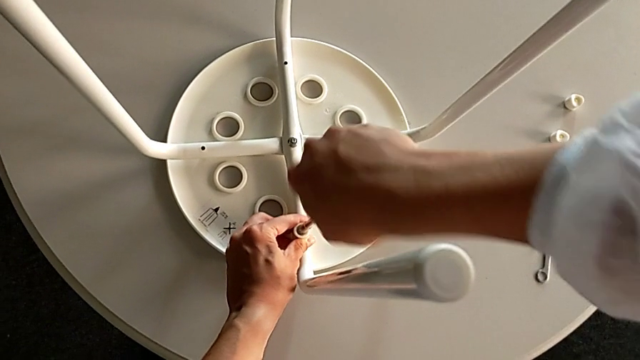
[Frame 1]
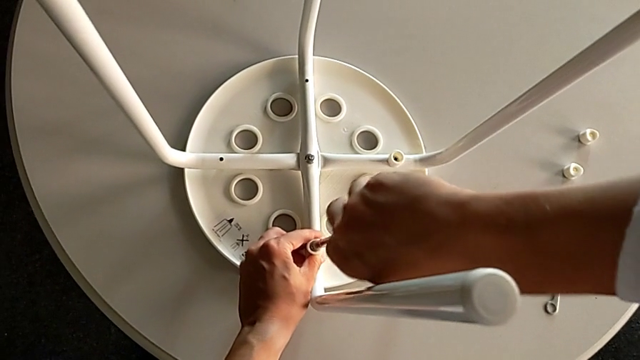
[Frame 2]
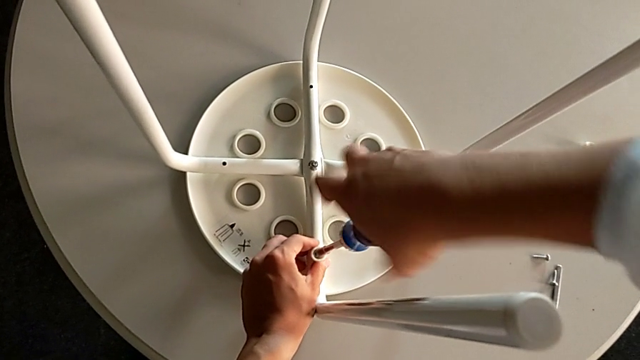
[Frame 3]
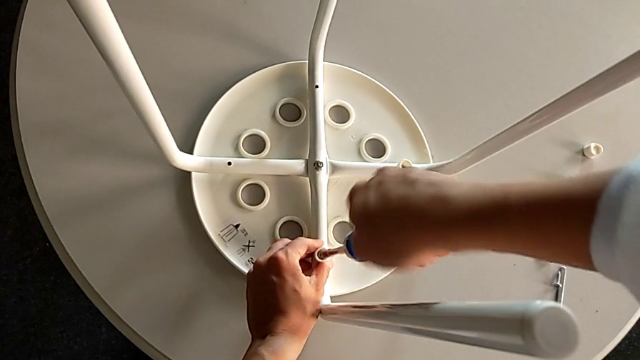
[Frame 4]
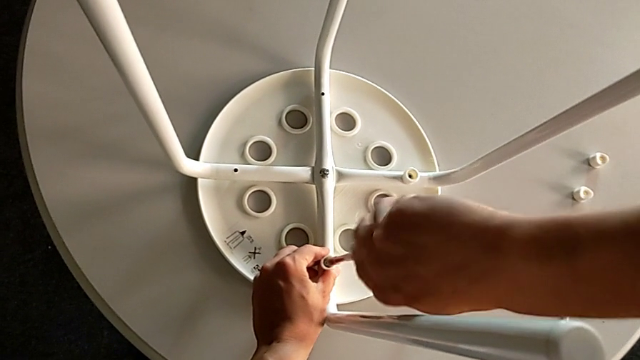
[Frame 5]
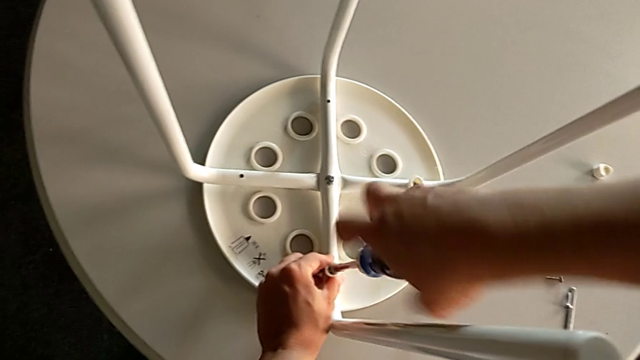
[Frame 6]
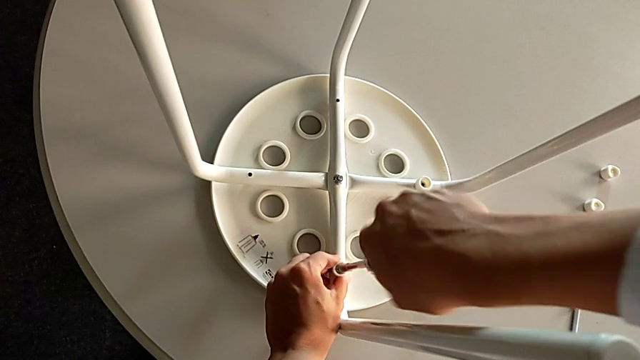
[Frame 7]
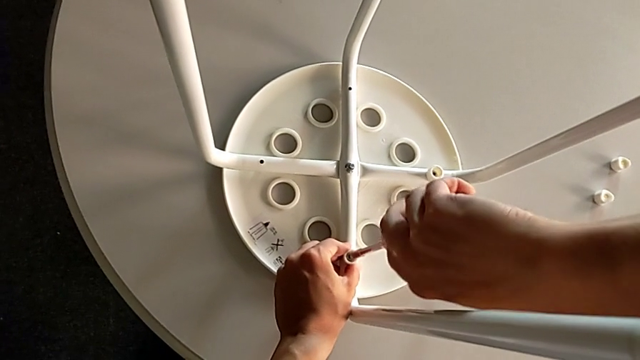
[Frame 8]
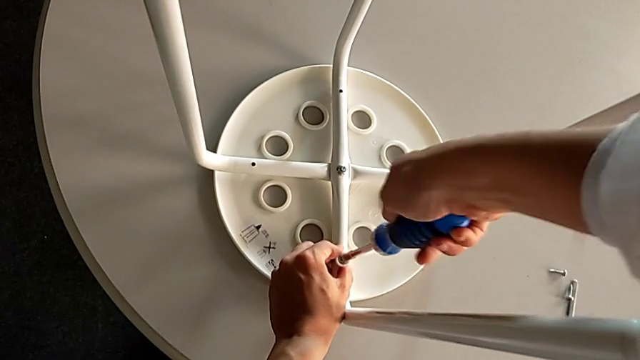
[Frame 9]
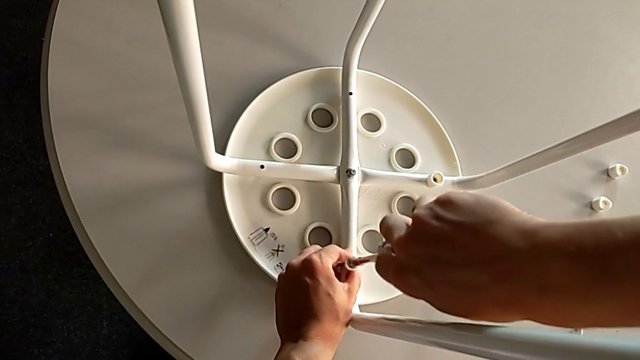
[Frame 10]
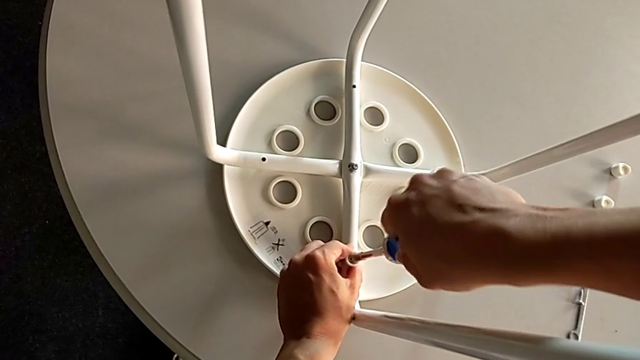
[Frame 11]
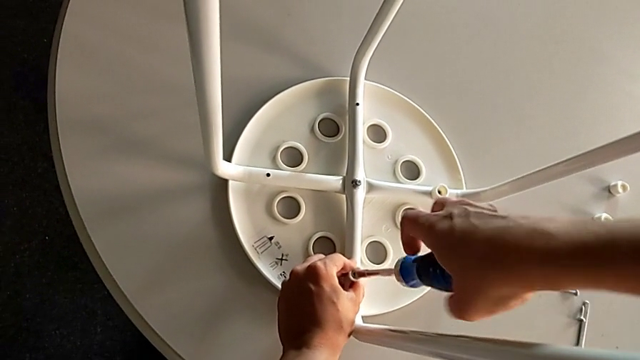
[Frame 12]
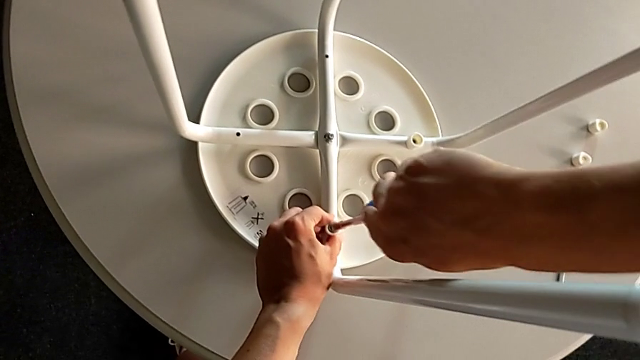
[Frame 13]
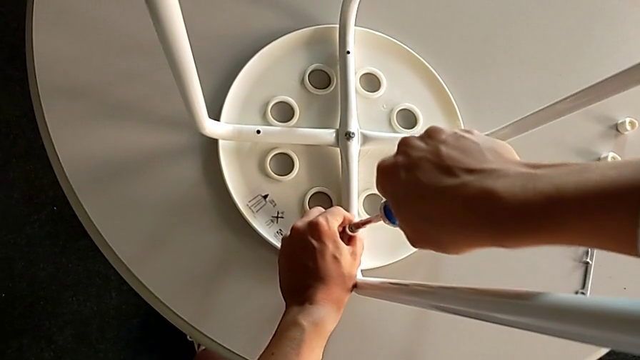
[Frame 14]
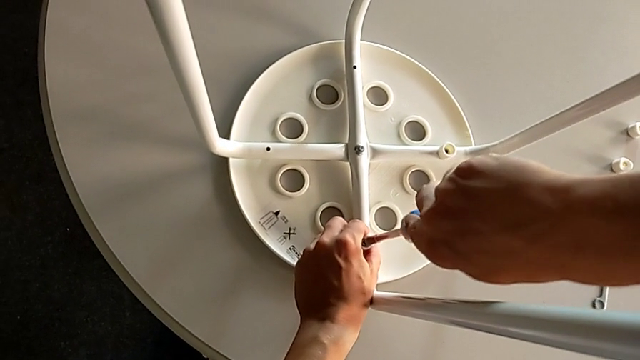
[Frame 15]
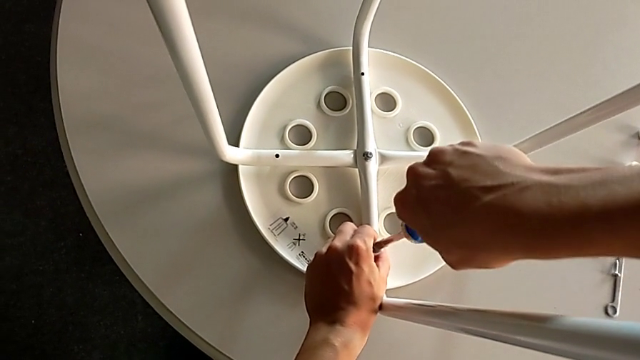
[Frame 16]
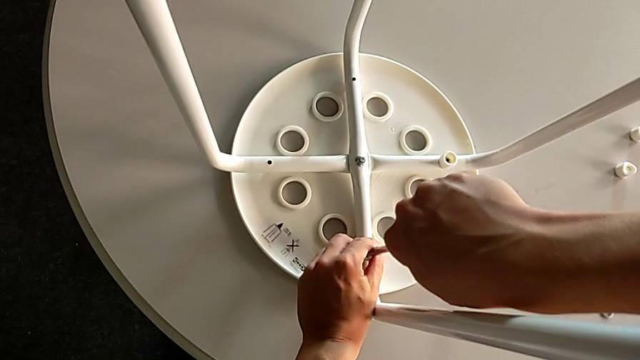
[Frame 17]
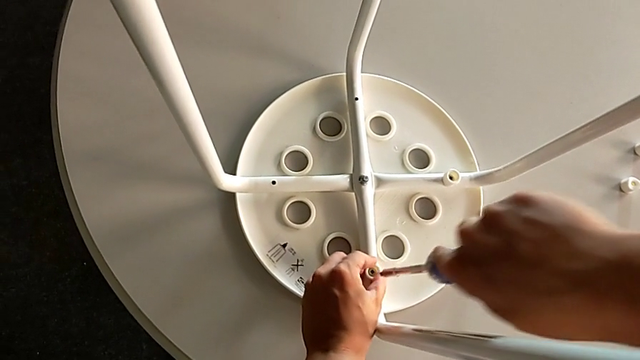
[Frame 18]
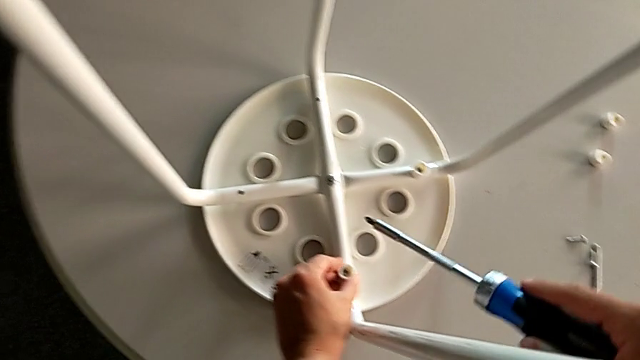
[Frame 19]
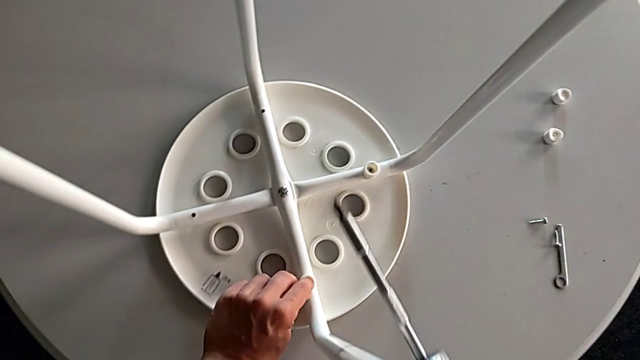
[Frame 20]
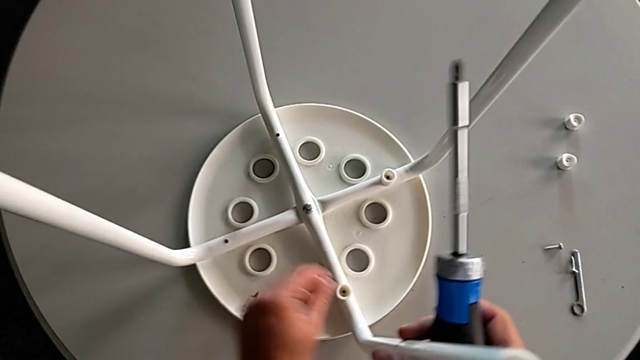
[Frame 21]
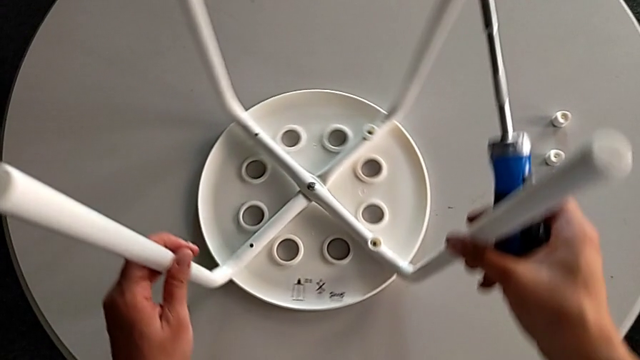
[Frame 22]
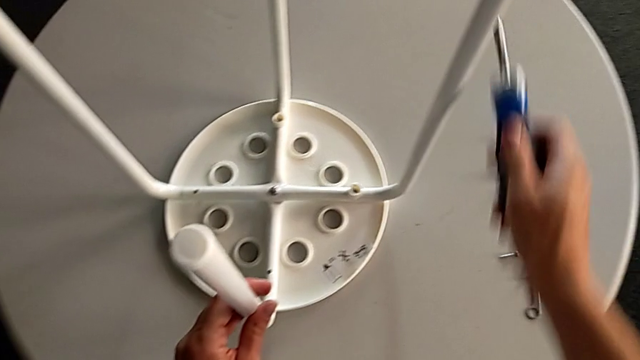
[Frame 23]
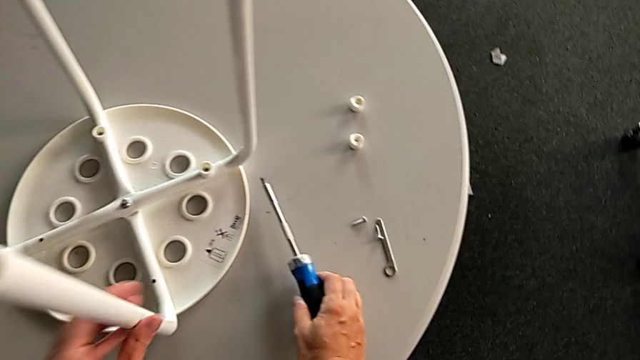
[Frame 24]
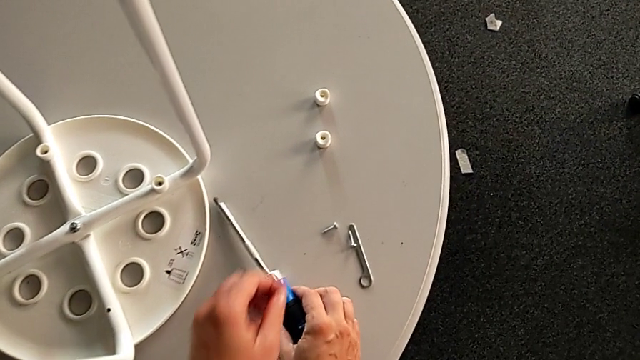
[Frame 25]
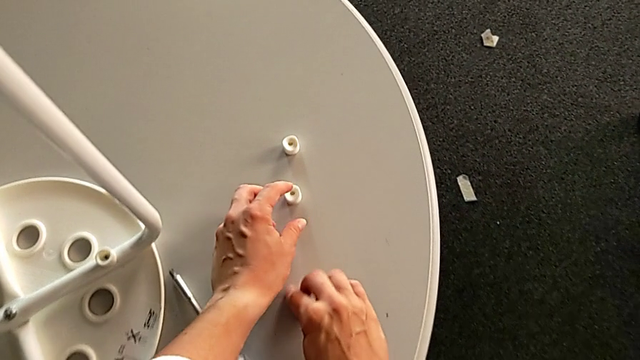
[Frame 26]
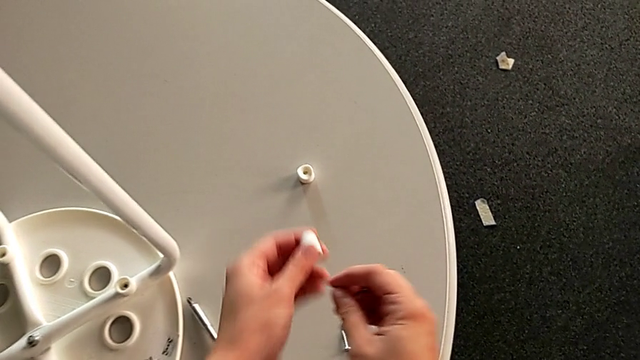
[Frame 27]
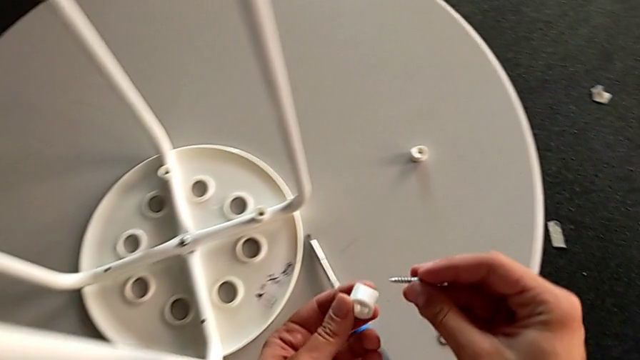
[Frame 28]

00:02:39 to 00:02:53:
The camera wearer is inserting screws into the legs, screwing them, and finishing assembling. They keep screwing the screw, withdraw the screwdriver, slide the stool, place the screwdriver, grab the washer and grab the screw.

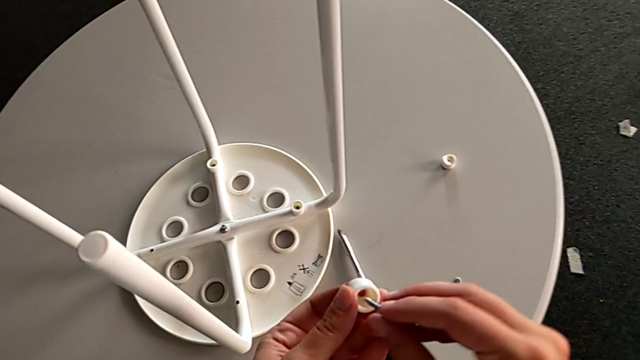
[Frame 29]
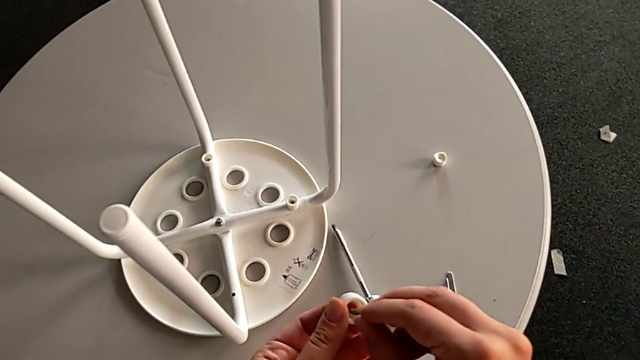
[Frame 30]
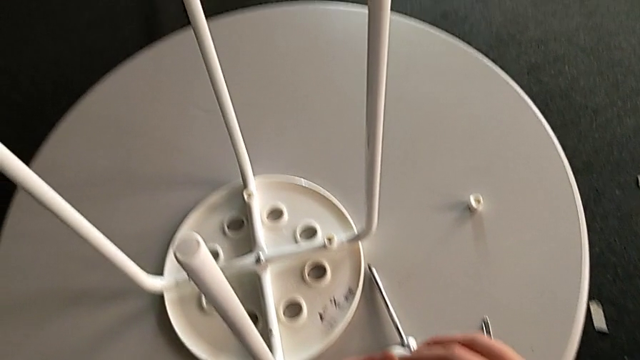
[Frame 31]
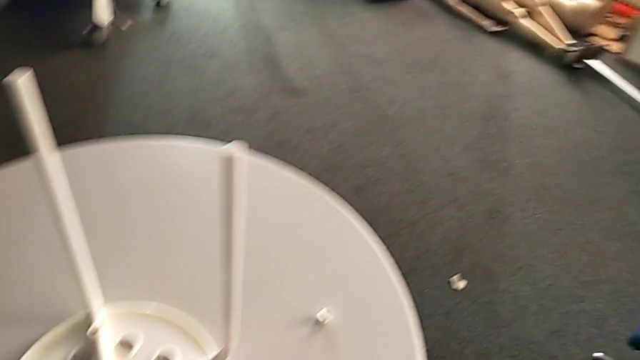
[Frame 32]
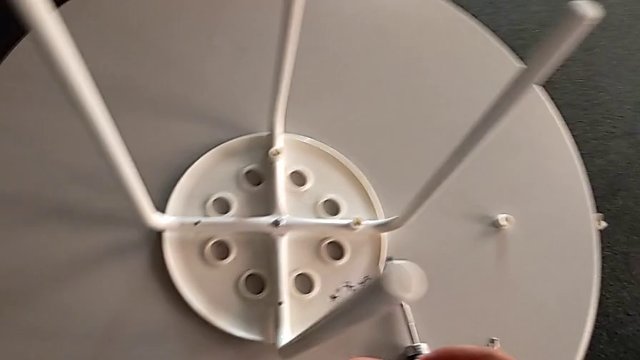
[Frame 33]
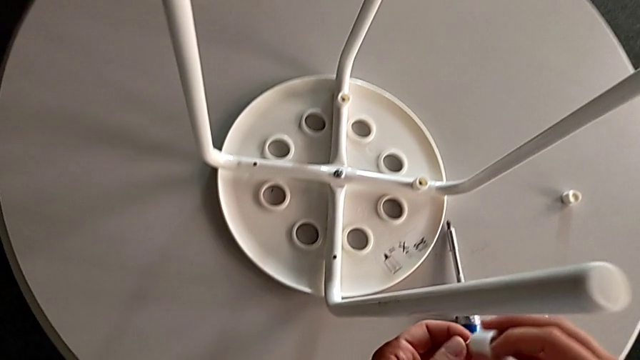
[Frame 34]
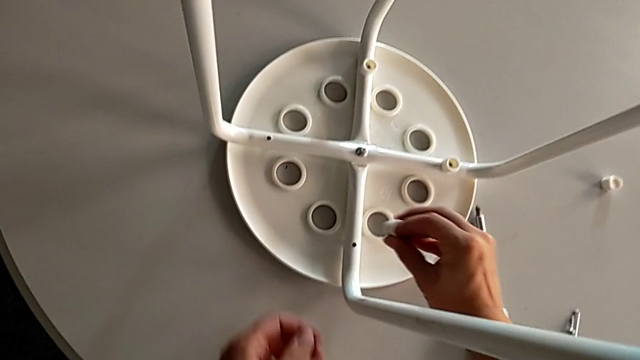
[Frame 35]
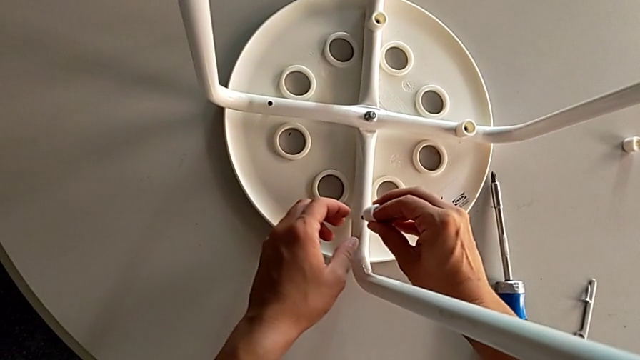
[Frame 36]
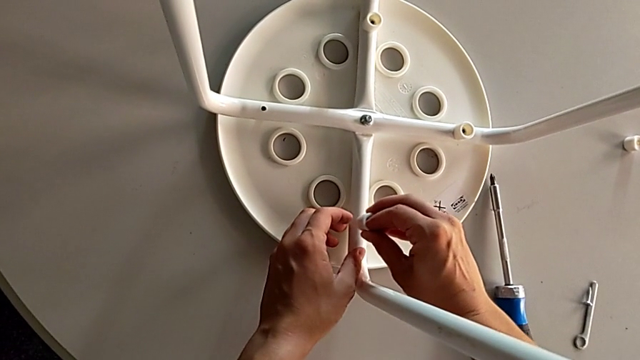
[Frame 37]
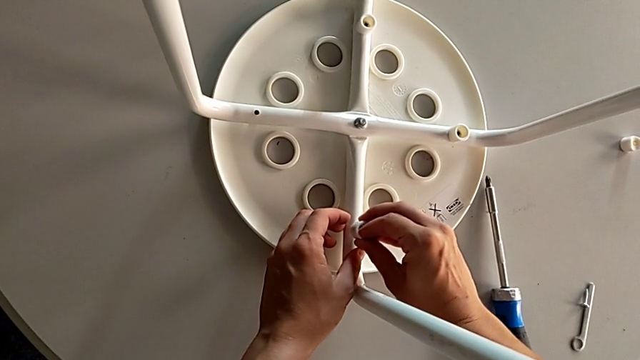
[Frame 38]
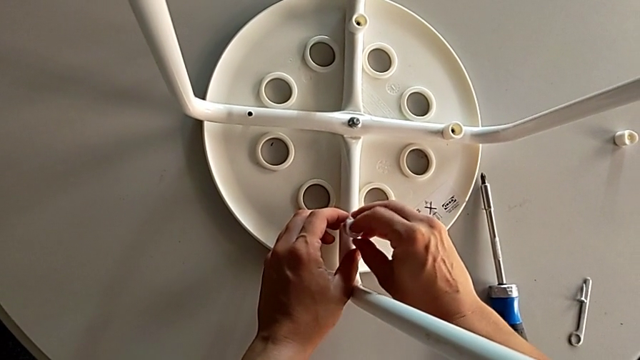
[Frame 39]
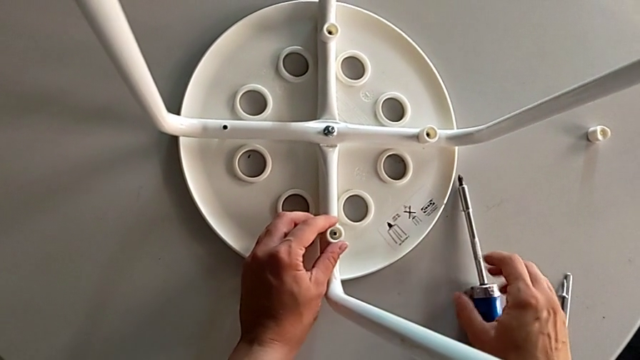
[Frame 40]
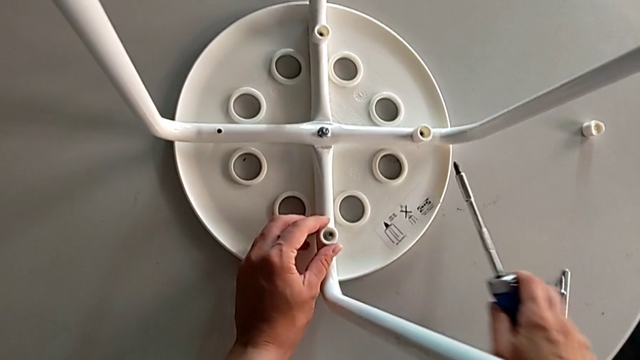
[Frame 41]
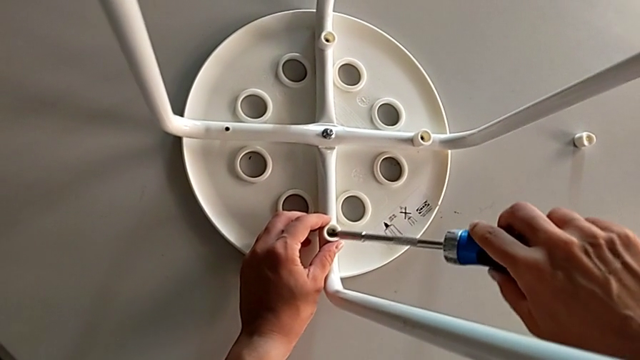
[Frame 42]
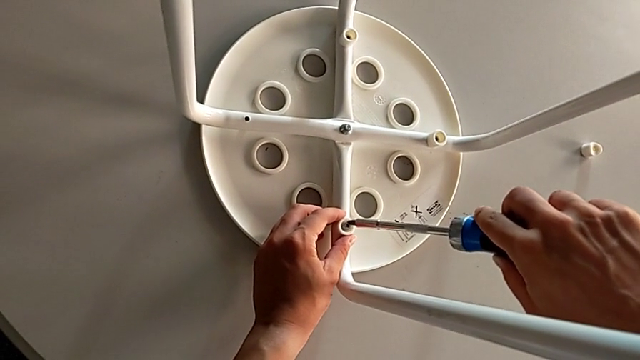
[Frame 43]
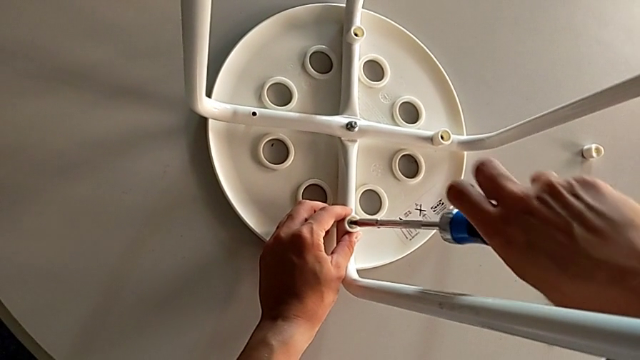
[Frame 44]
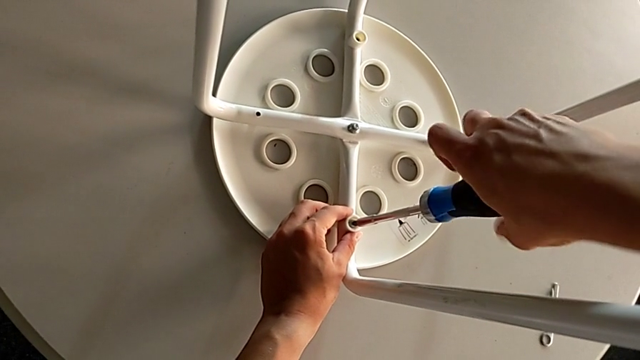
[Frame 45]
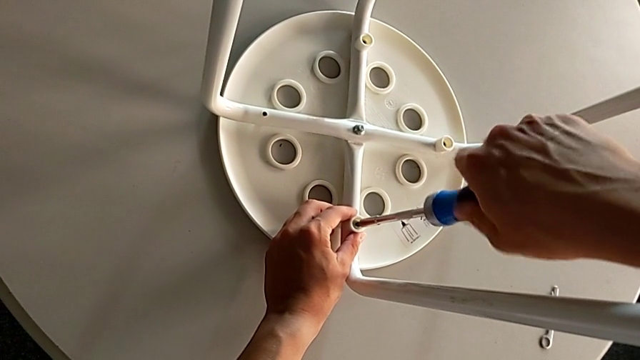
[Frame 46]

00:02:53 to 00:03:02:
The camera wearer is inserting screws into the legs, screwing them, and finishing assembling. They insert the screw, approach the stool, insert the screw, grab the screwdriver, insert it and begin to screw the screw.
